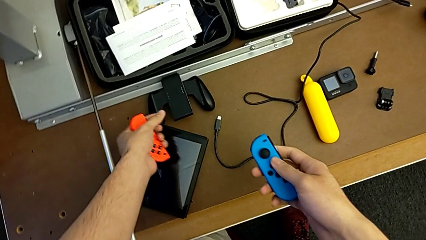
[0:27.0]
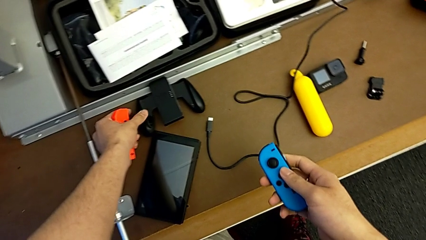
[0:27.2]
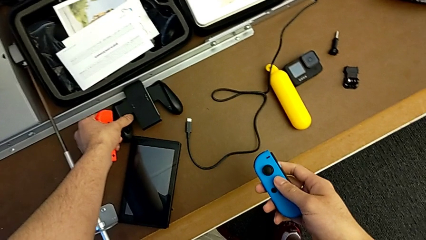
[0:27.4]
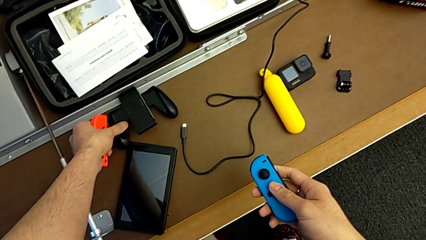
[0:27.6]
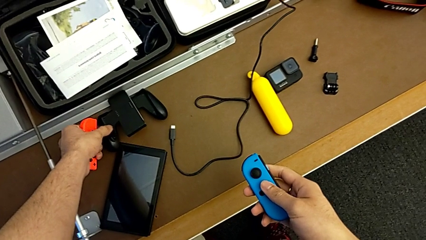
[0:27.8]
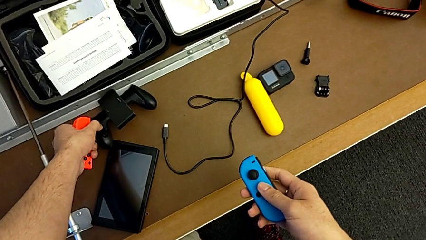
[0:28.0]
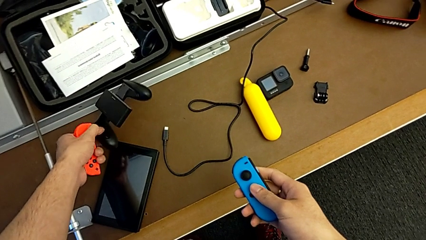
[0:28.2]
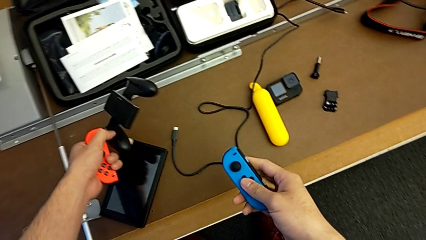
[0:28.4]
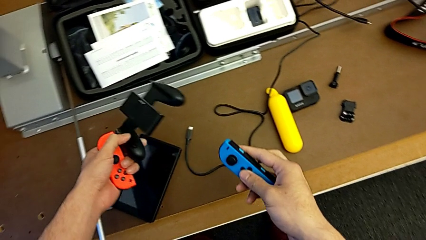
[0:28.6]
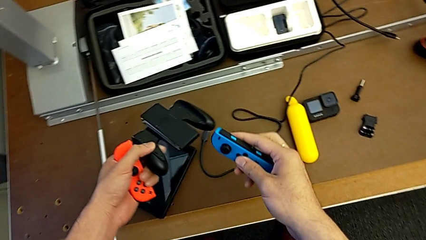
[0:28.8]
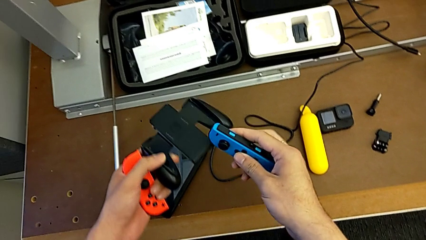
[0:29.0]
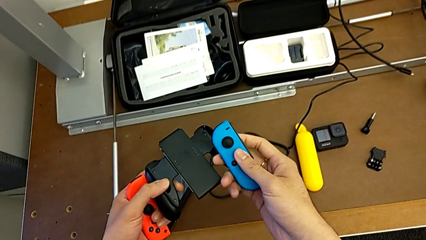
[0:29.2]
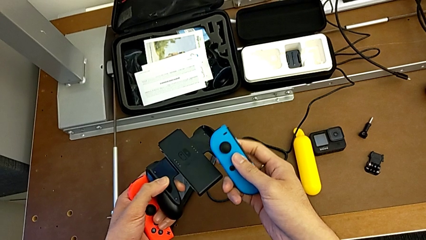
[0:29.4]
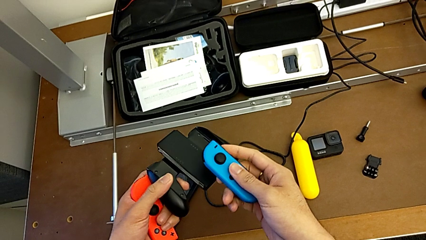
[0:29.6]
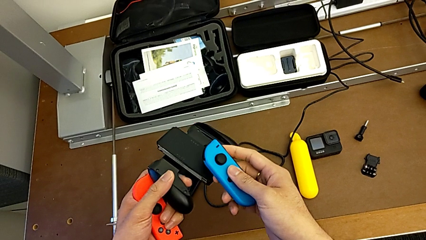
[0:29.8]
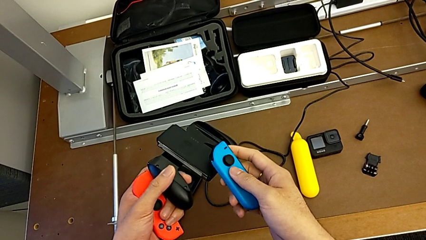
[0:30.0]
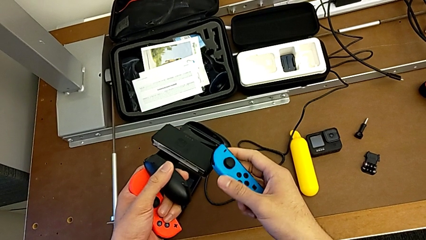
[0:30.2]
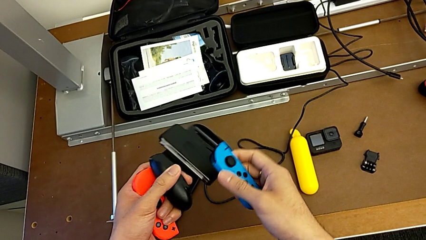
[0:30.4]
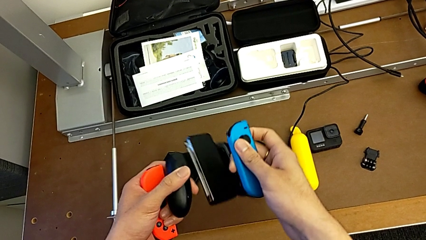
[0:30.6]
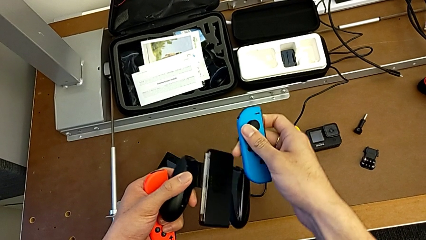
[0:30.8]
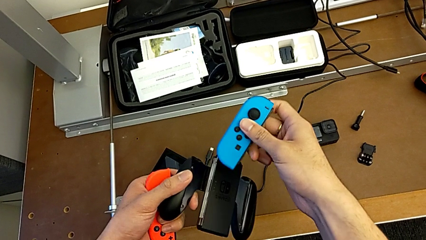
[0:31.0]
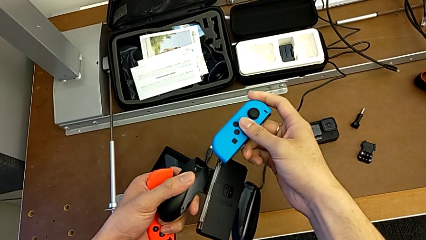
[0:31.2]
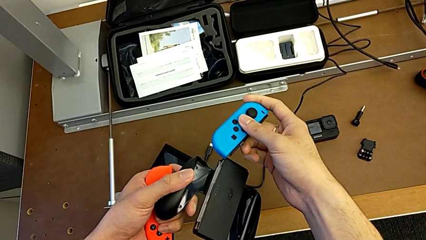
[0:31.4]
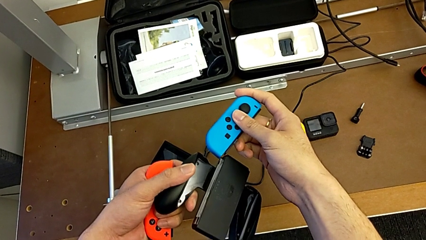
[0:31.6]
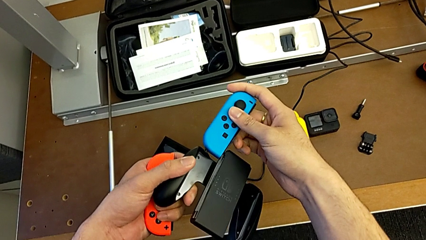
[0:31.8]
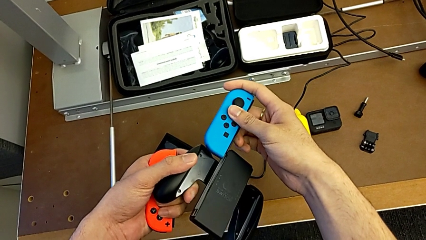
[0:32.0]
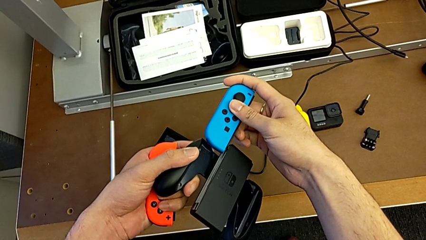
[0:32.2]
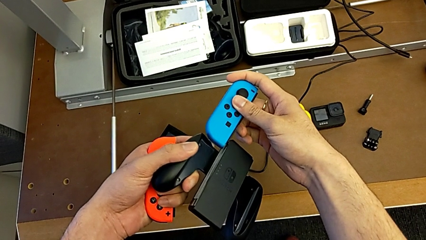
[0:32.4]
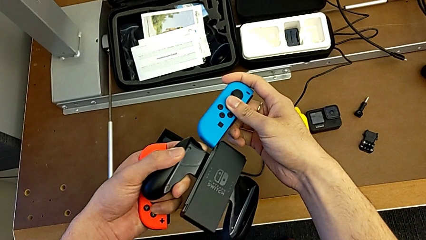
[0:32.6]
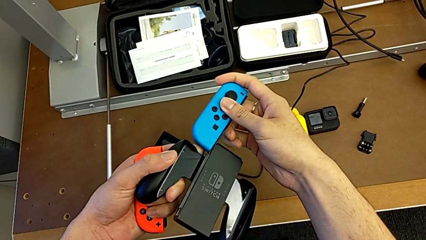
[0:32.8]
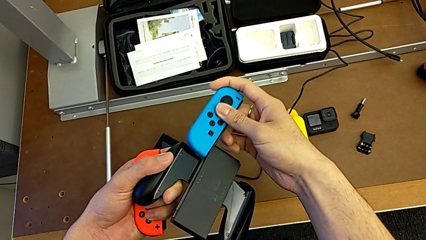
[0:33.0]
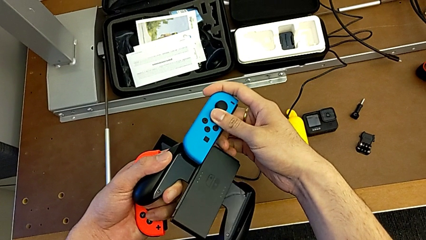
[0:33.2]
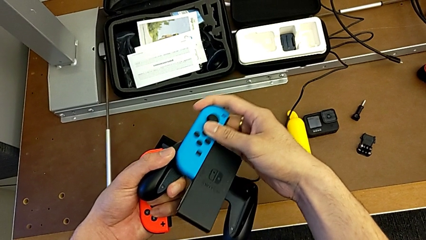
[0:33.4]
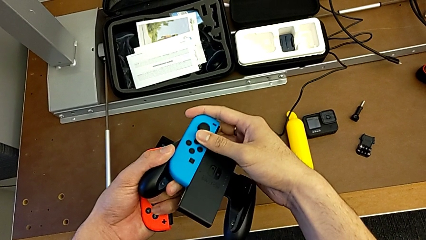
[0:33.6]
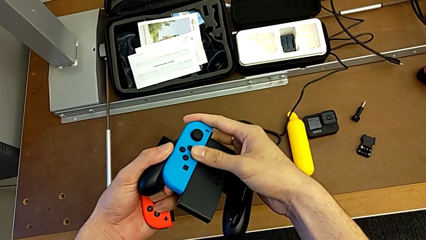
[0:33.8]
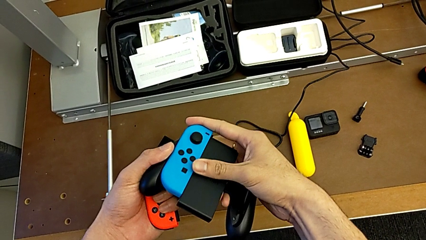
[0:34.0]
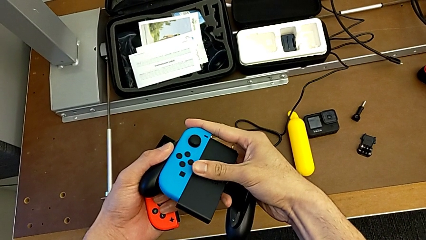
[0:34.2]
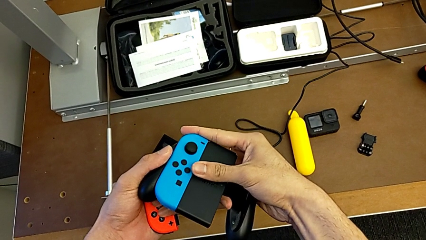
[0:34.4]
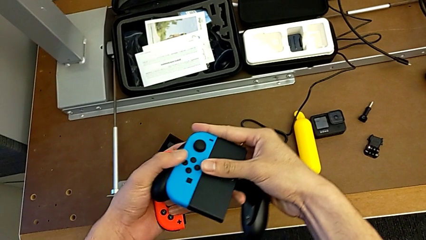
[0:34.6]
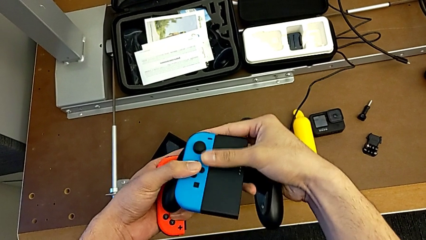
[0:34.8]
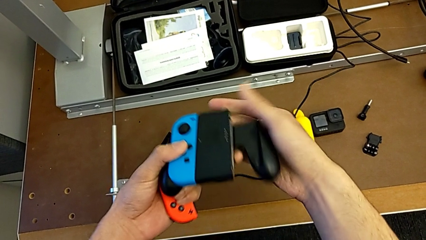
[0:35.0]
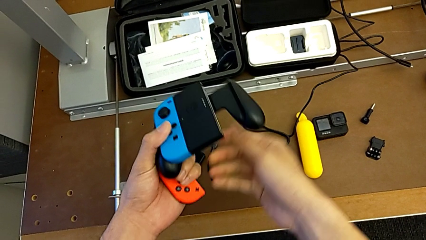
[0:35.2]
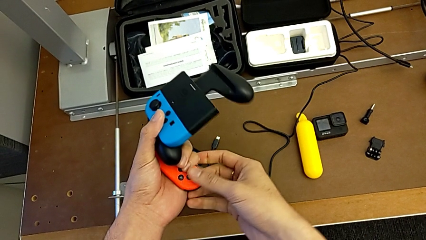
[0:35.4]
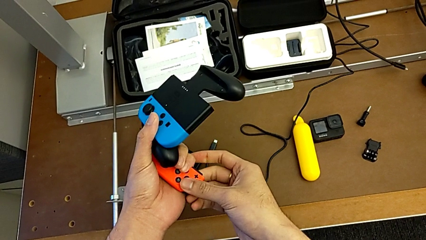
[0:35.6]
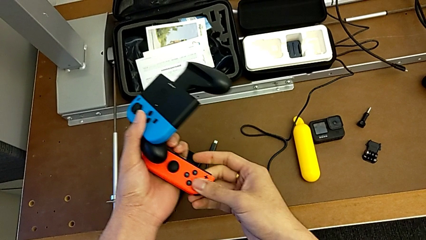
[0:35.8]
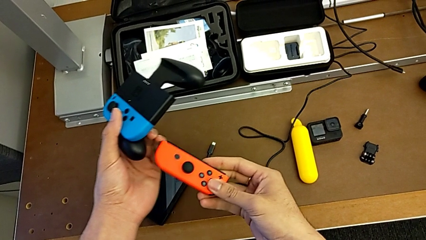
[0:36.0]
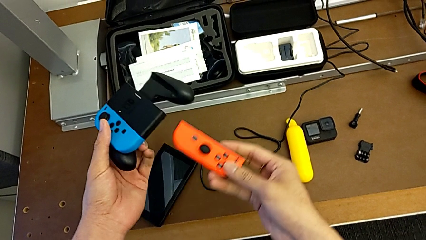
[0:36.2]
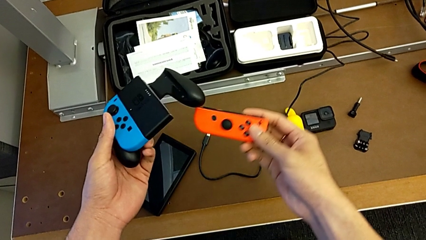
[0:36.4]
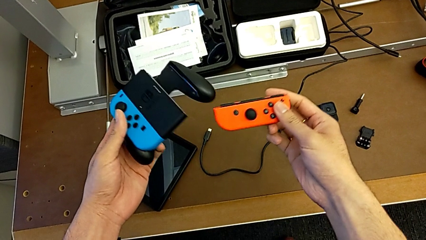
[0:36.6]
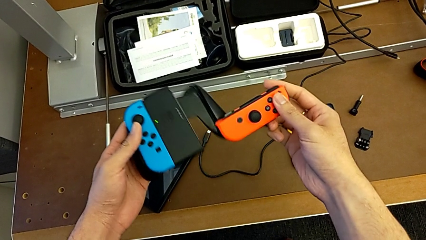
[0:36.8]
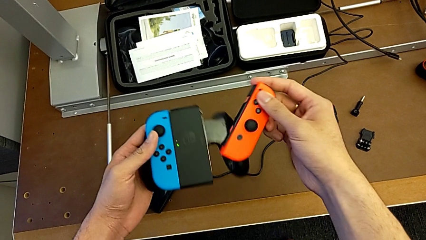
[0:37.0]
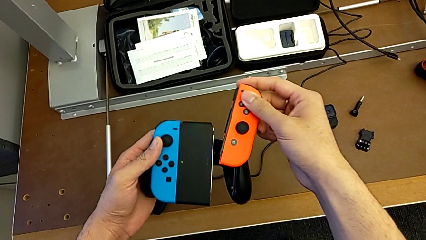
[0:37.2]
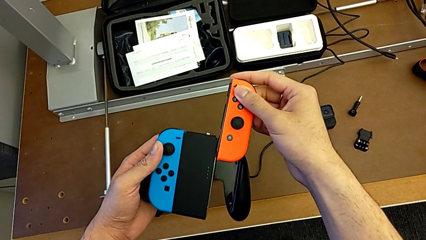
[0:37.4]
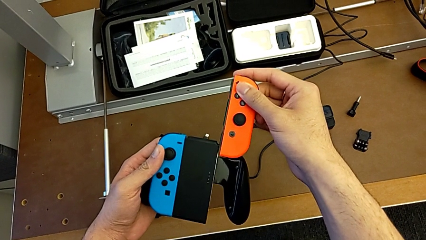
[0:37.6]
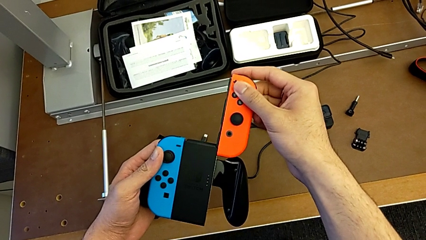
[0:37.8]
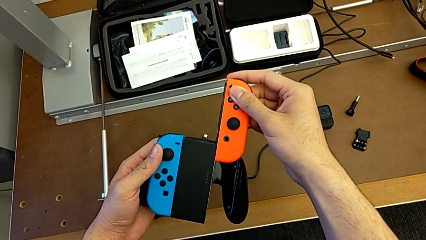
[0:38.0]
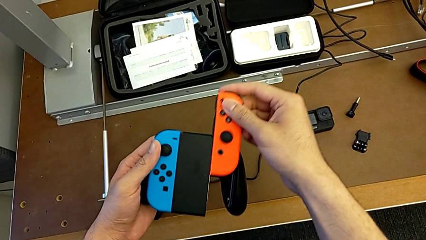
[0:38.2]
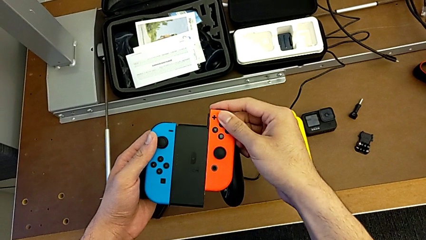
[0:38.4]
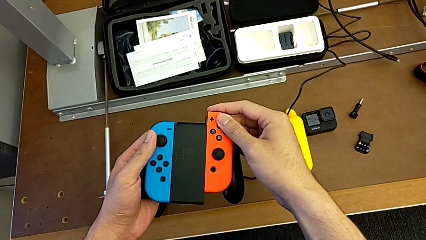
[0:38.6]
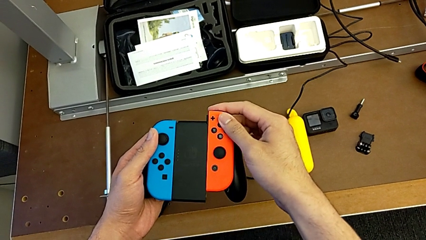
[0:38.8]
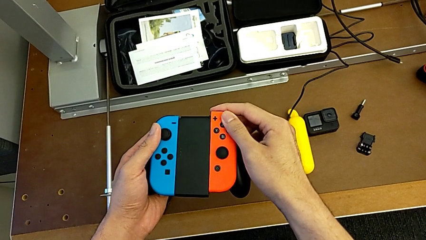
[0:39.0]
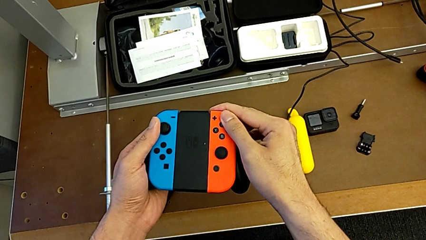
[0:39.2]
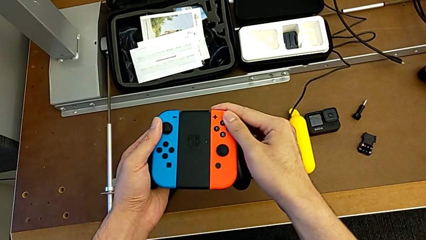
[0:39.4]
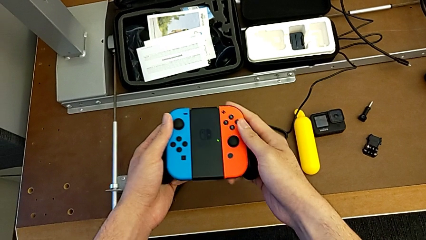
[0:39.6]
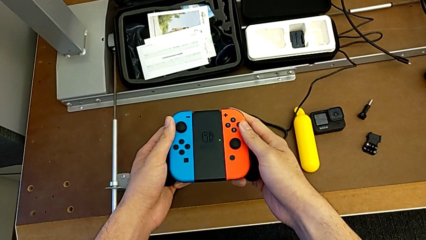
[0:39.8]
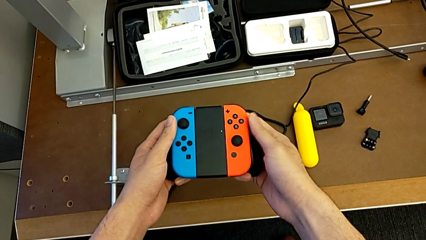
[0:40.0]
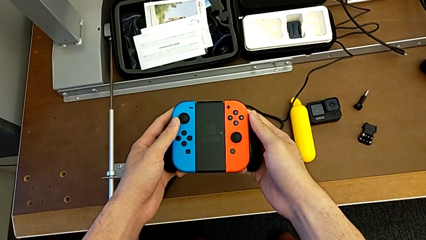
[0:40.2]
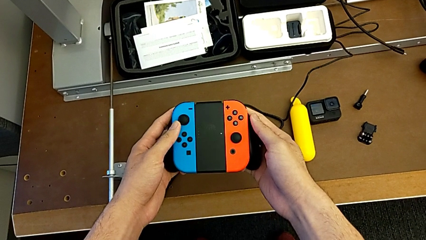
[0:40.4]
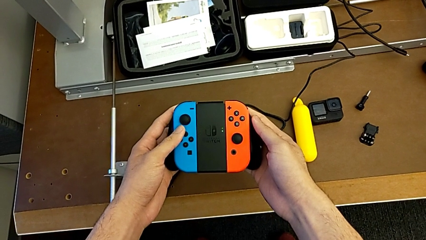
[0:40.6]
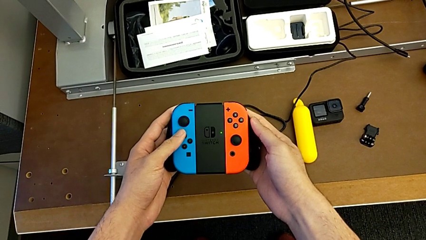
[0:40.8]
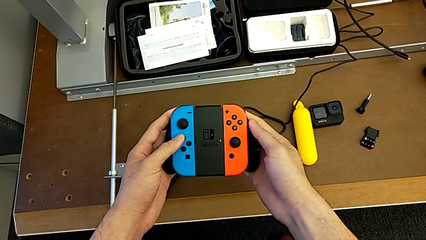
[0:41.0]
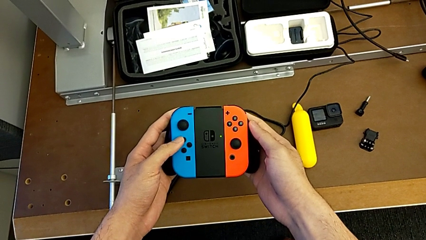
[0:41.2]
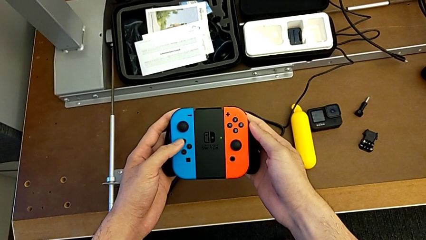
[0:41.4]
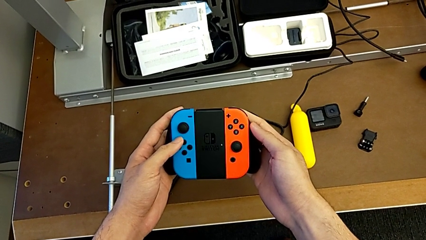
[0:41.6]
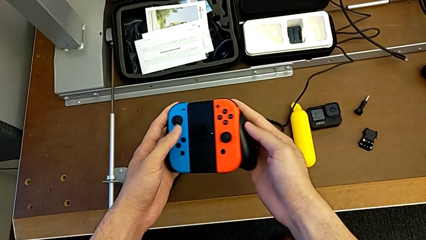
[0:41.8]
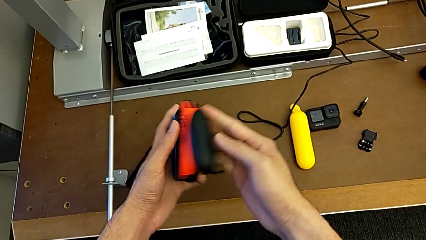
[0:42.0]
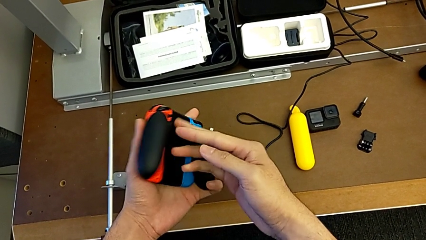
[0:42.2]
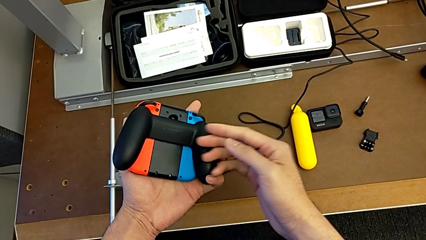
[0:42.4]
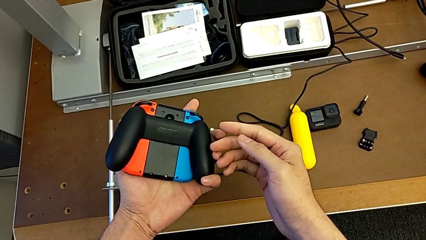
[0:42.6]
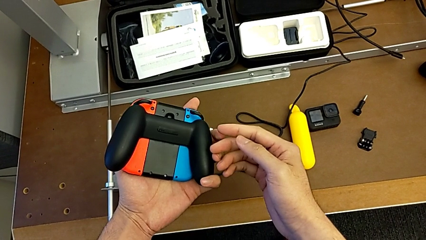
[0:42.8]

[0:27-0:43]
The camera wearer is changing the Nintendo Switch's Joy-Con to a comfort grip. They grab the comfort grip, insert the left Joy-Con controller, insert the right Joy-Con controller and begin to inspect the inserted comfort grip.
